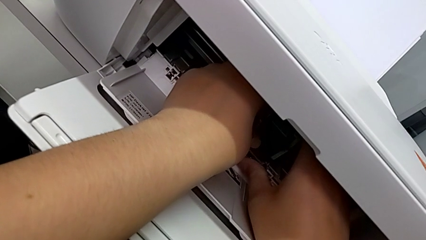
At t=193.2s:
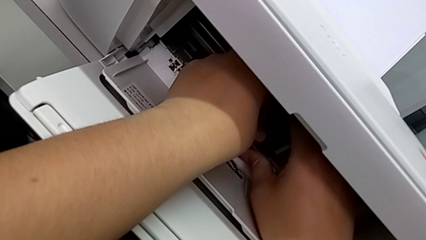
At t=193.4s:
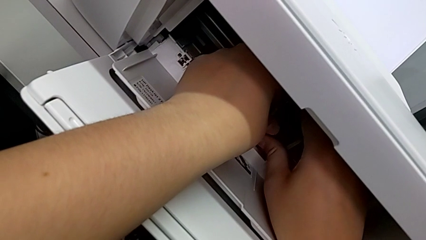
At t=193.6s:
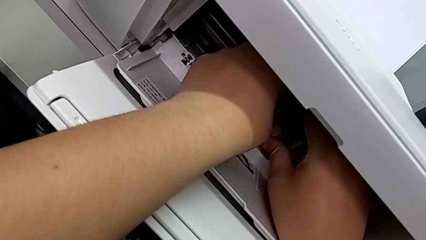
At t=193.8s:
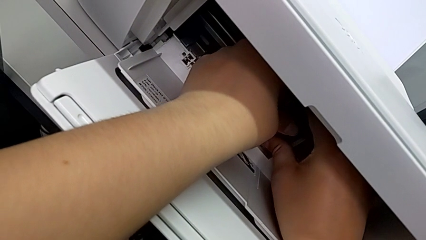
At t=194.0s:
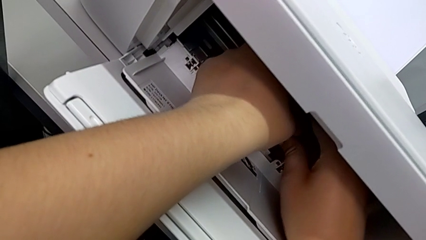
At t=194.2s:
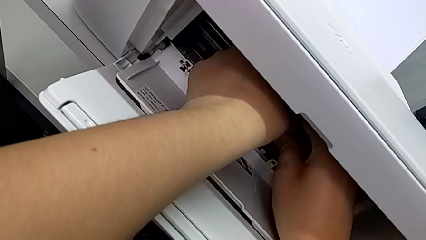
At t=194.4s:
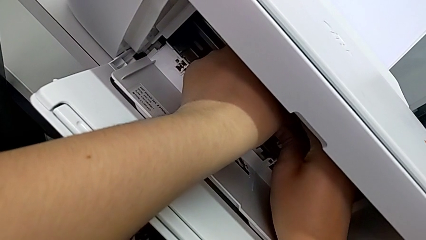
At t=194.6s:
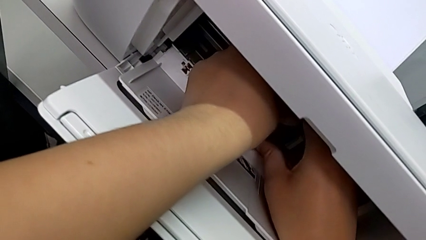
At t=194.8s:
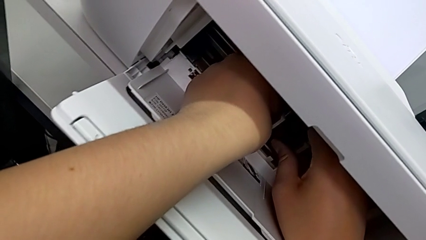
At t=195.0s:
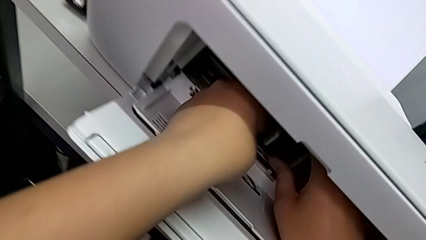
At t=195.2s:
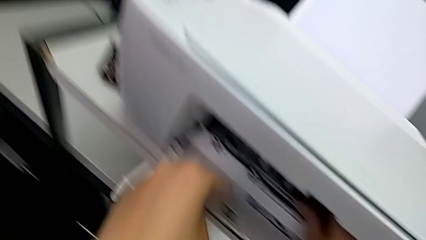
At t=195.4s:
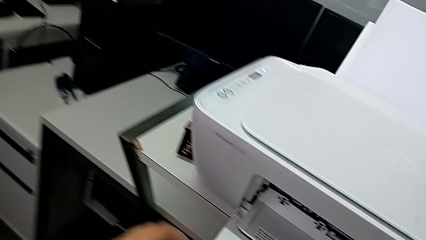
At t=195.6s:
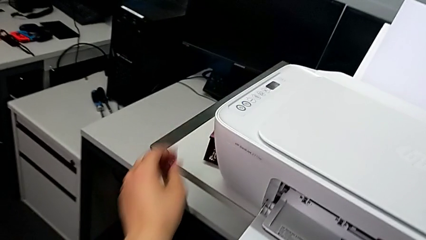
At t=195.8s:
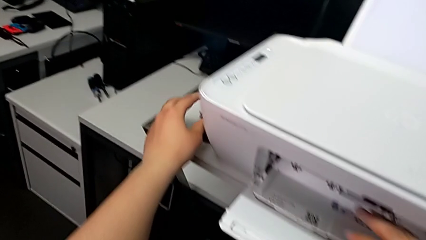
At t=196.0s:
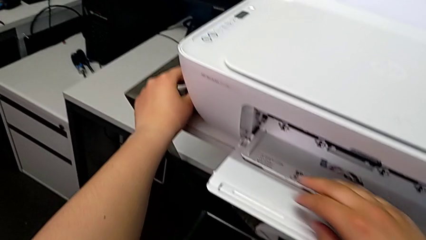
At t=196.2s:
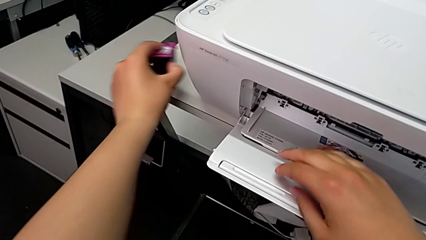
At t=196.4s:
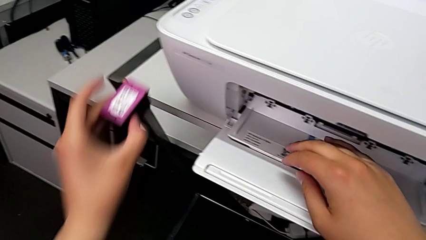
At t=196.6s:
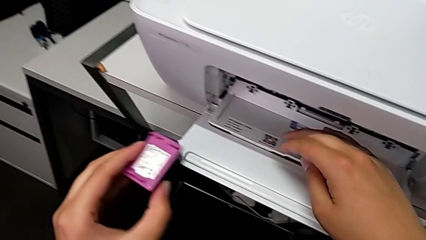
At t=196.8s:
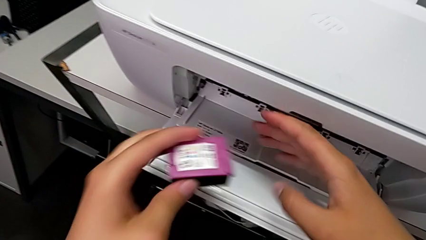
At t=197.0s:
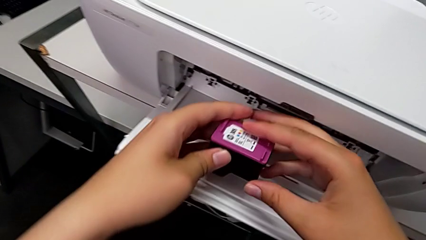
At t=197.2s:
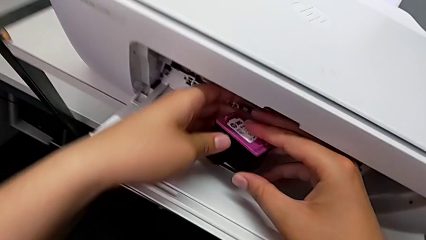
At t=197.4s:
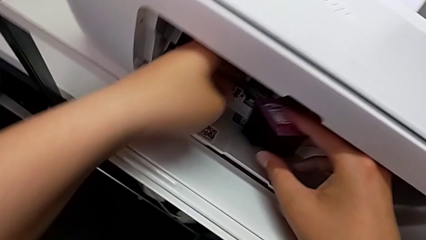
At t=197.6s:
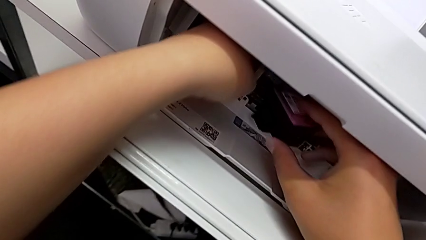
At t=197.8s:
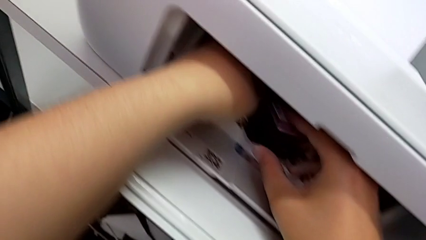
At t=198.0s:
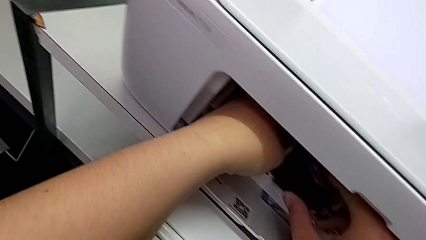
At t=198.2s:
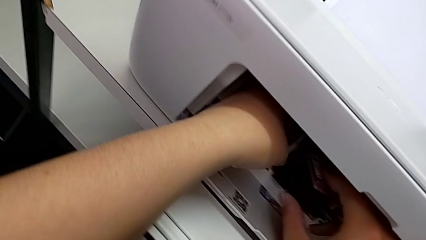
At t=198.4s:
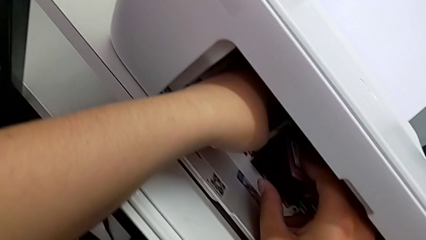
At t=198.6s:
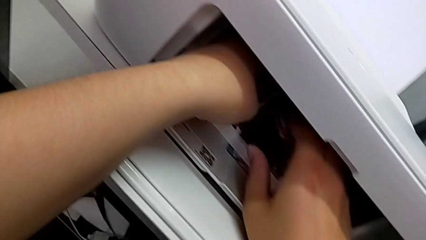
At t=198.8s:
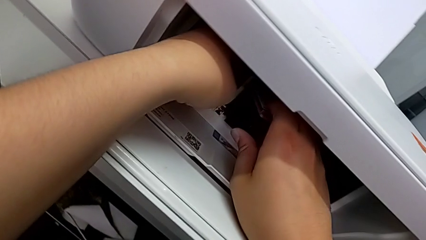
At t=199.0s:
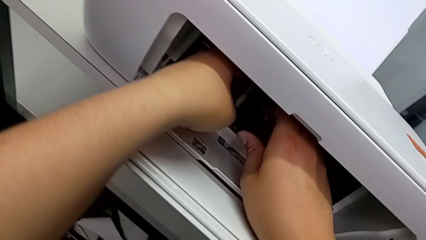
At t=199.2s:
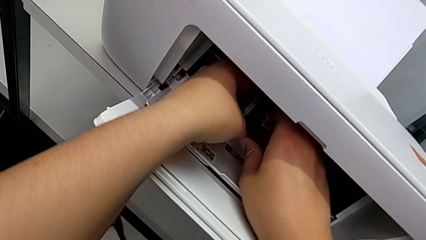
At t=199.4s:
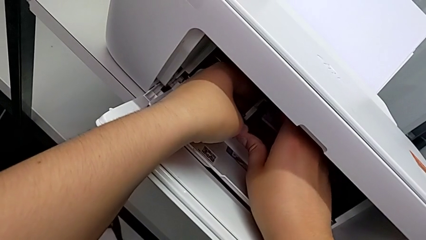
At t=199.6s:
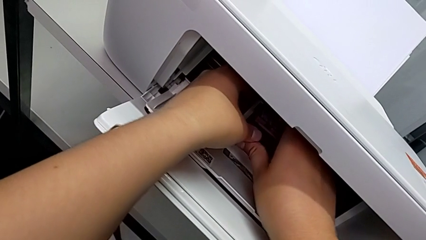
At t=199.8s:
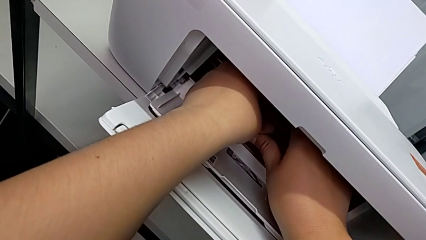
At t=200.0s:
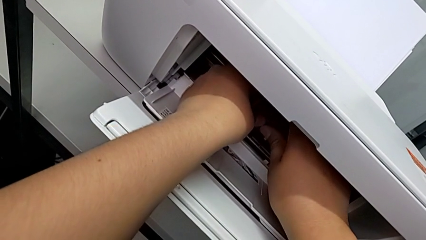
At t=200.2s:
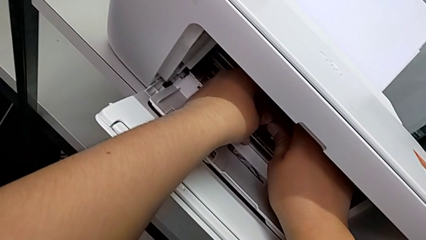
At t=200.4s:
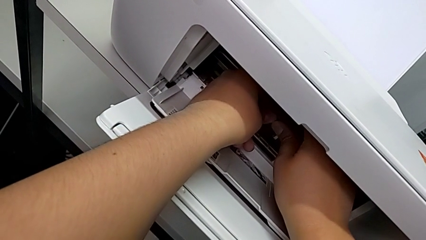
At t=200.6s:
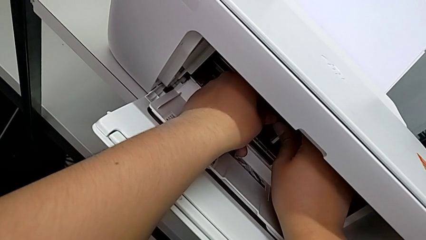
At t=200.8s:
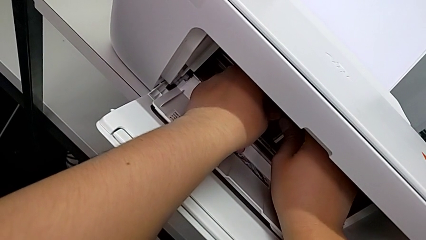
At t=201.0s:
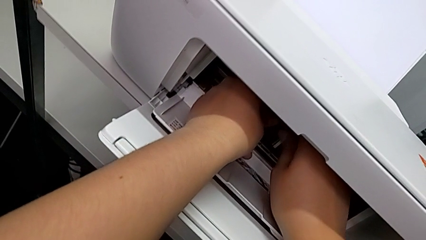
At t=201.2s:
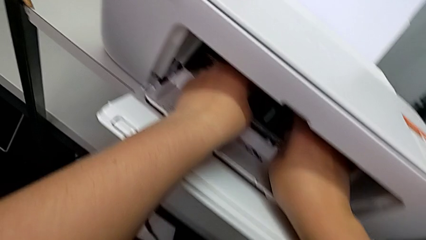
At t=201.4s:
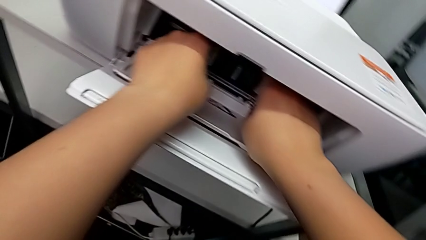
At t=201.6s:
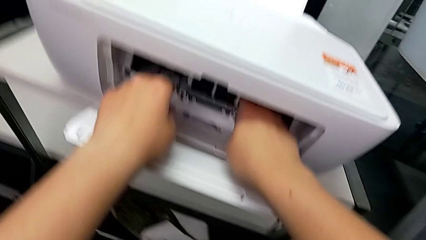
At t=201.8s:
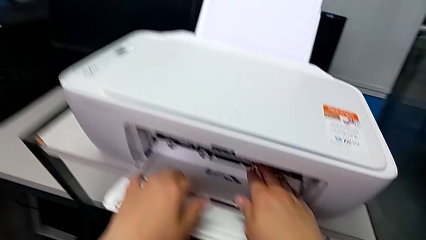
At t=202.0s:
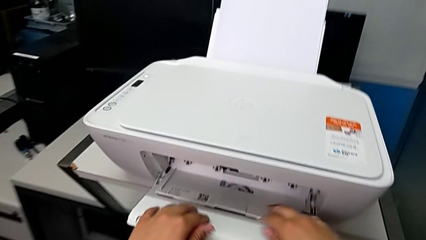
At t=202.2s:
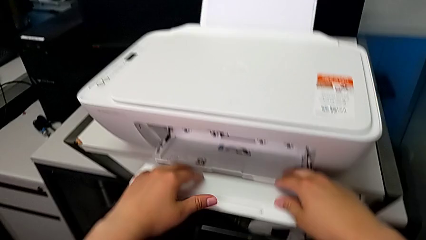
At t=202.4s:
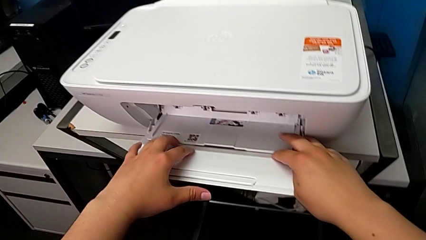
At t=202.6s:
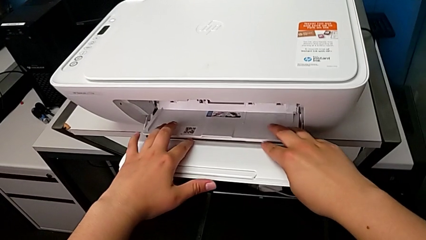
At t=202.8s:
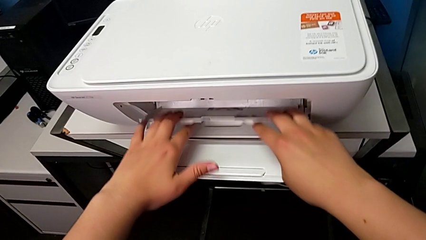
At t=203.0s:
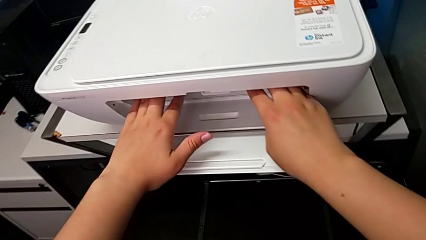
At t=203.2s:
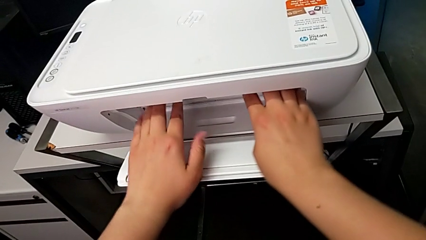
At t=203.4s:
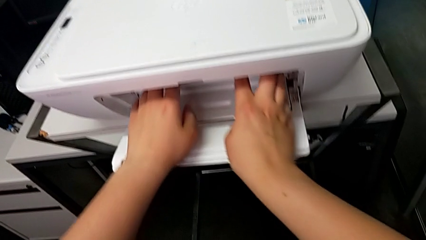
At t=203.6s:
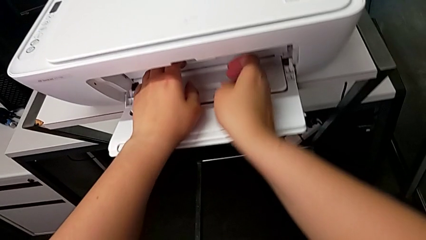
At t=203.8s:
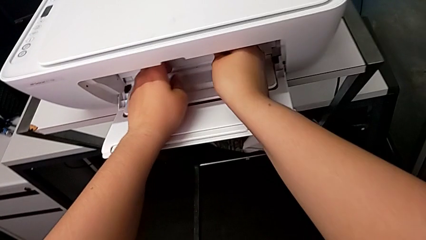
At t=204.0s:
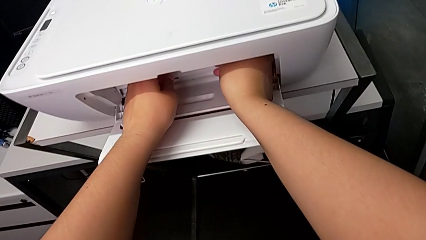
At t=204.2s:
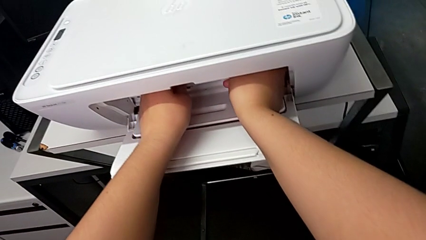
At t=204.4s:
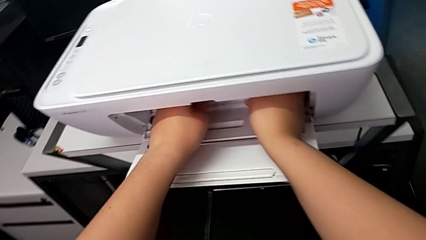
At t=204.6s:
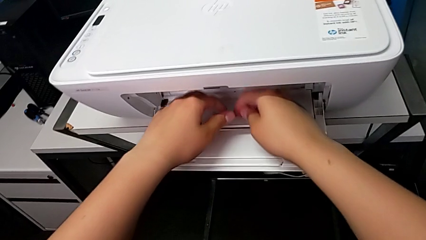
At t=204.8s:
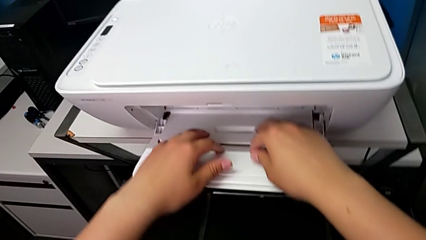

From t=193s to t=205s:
The camera wearer is attaching the new ink cartridges to the printer. They insert the first ink cartridge, grab the second ink cartridge, insert it and close the cartridge gate.

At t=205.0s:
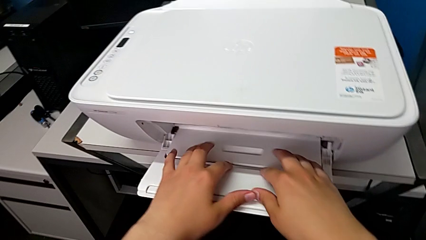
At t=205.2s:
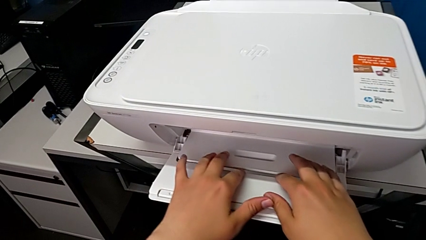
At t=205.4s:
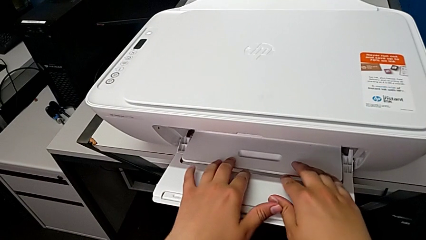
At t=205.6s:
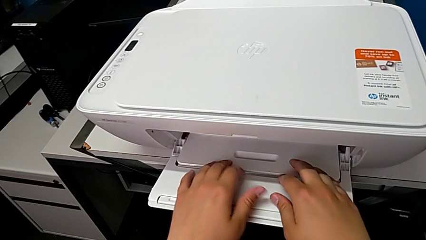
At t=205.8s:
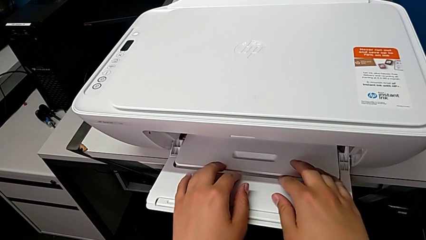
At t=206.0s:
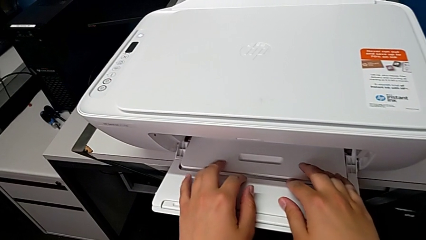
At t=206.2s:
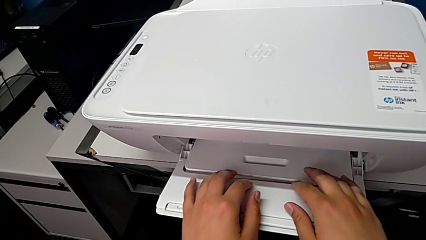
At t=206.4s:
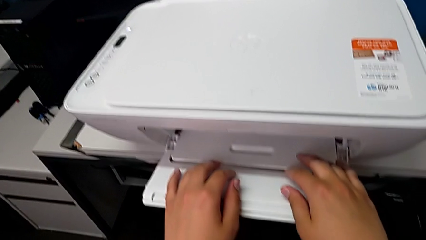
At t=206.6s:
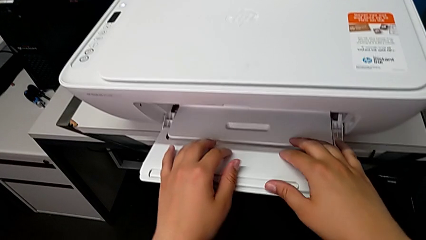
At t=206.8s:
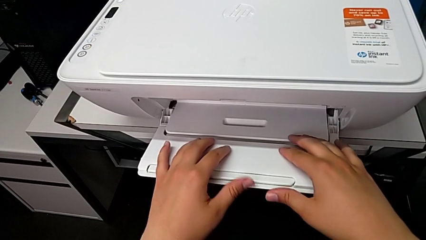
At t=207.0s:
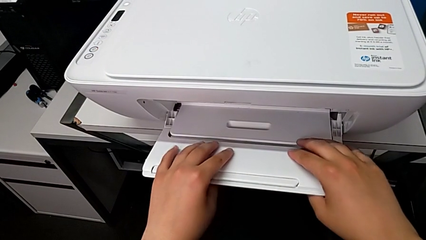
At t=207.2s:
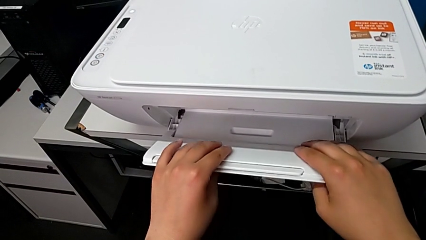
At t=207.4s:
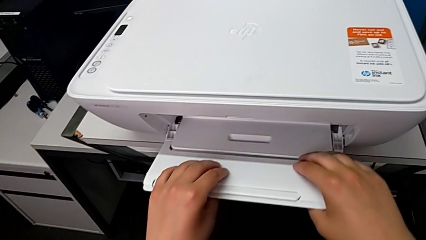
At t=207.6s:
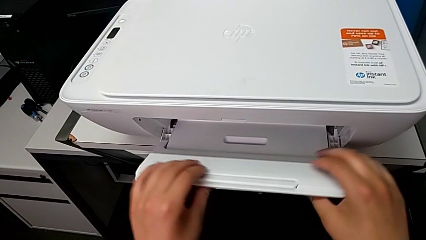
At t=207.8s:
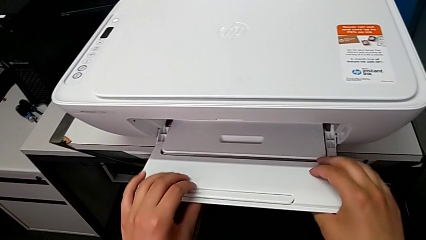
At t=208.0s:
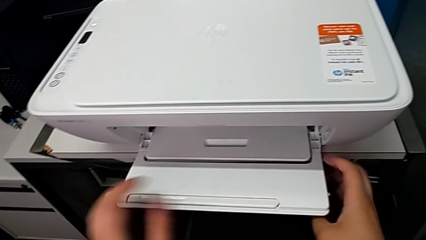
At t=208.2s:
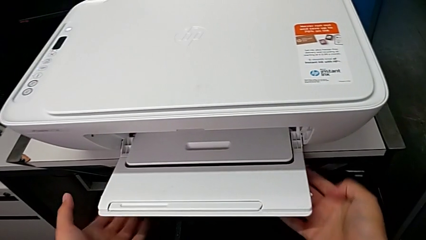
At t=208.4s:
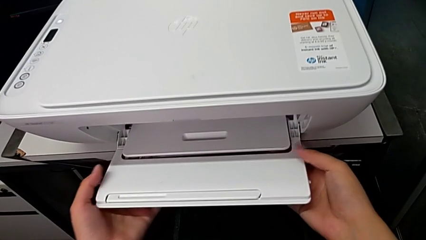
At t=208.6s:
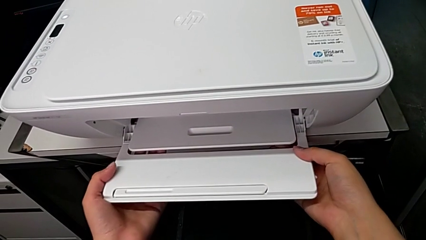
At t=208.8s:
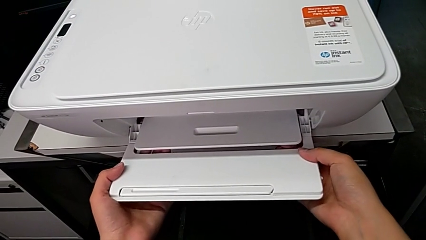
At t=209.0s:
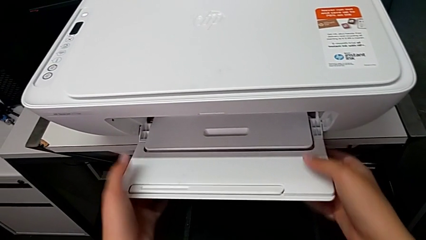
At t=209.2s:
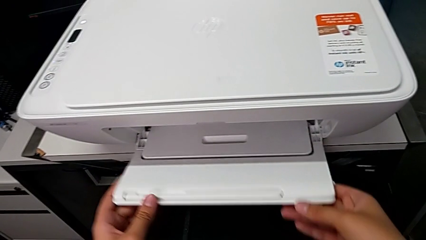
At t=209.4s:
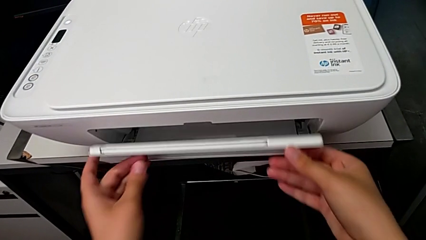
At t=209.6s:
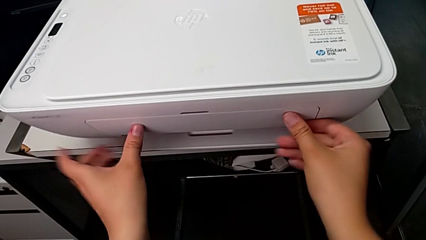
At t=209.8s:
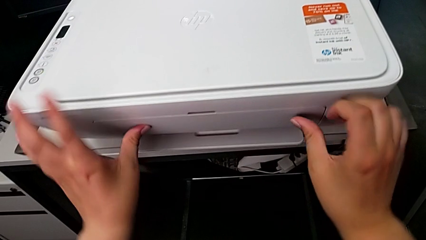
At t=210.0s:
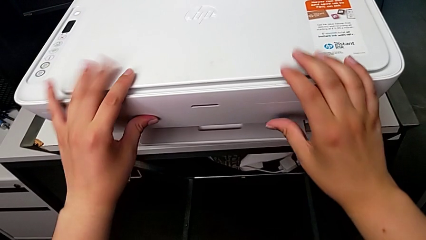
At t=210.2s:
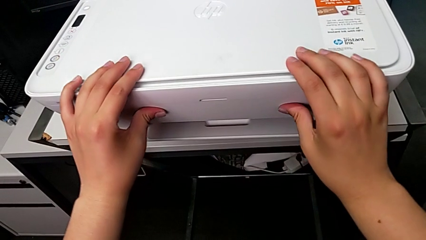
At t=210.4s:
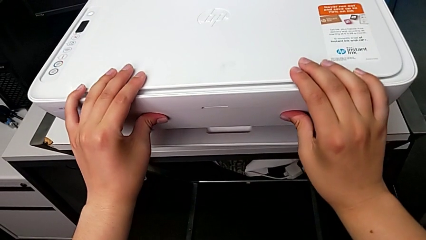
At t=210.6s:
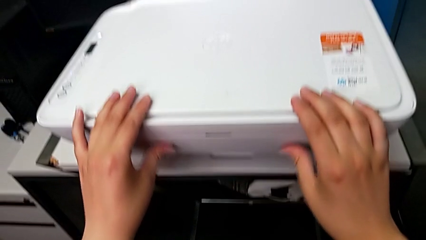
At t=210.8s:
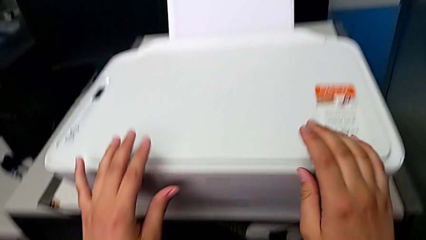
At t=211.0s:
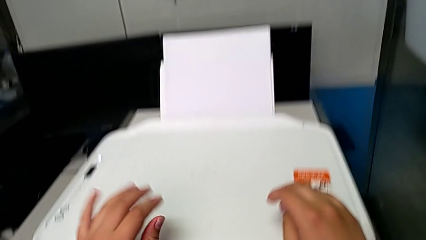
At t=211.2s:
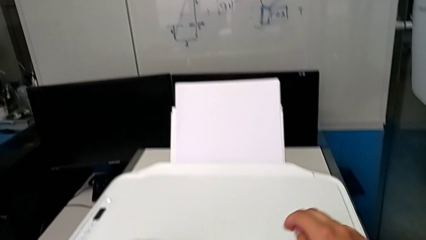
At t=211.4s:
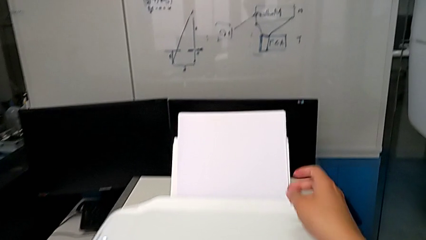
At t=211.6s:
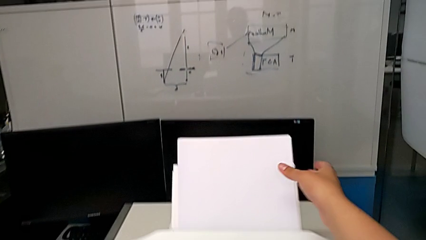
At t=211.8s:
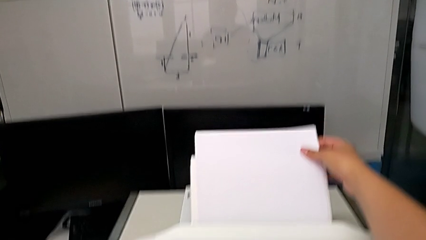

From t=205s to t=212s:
The camera wearer is closing the printer. They close the extending paper tray.
